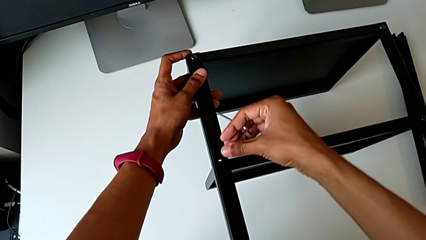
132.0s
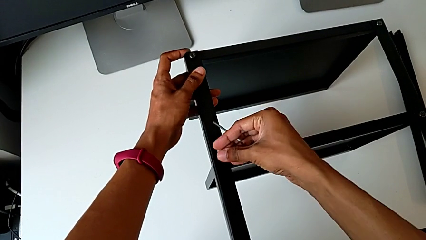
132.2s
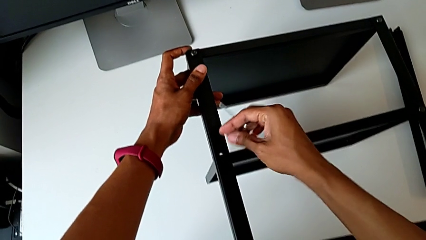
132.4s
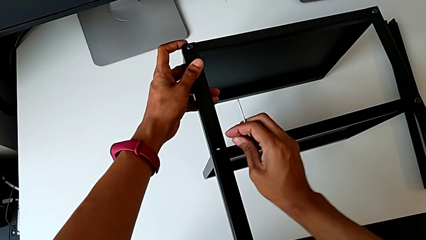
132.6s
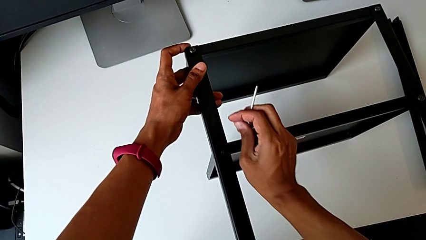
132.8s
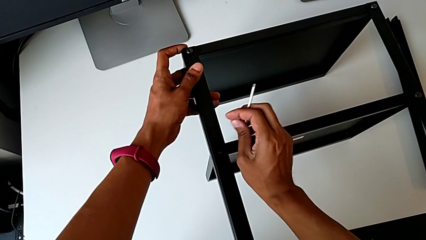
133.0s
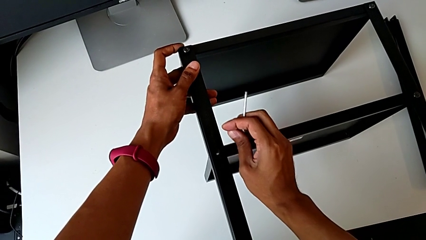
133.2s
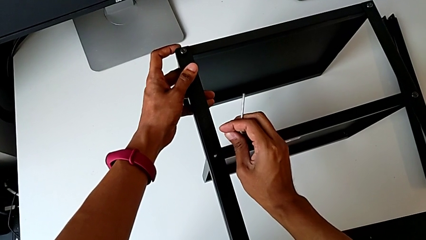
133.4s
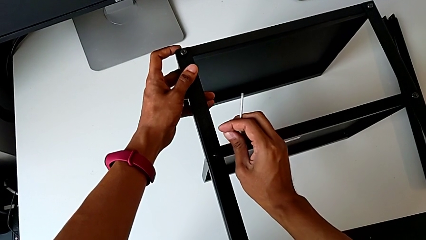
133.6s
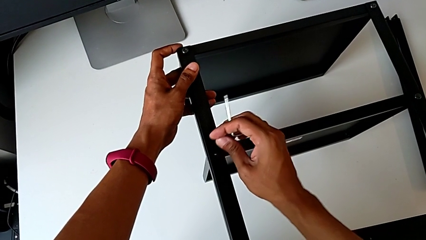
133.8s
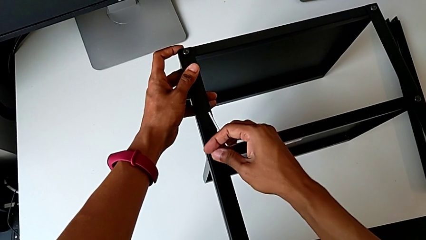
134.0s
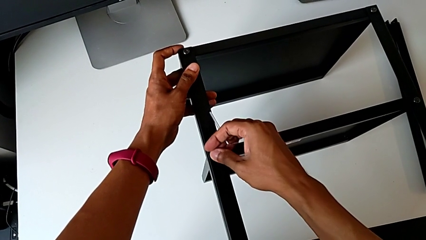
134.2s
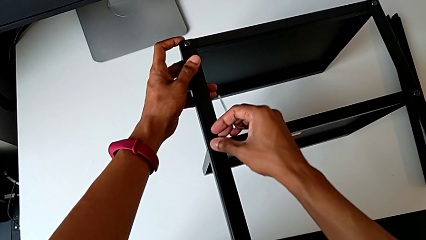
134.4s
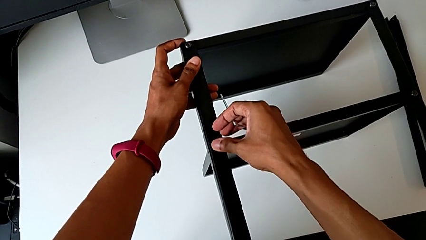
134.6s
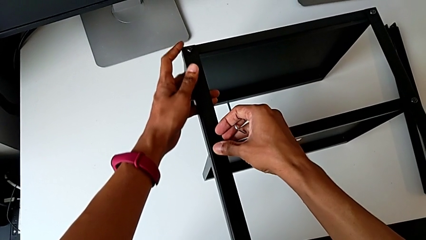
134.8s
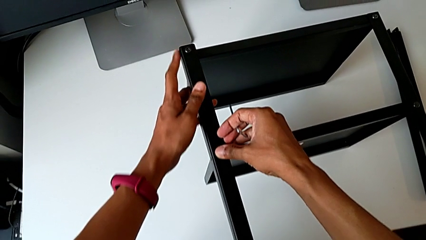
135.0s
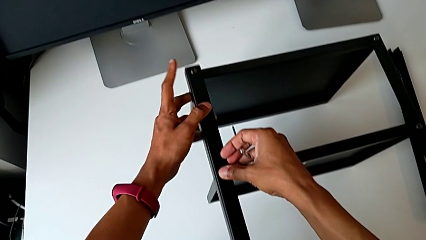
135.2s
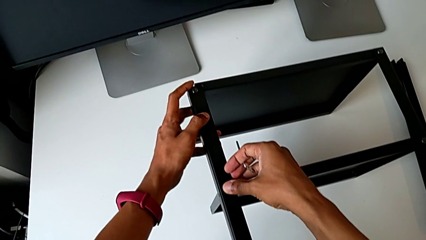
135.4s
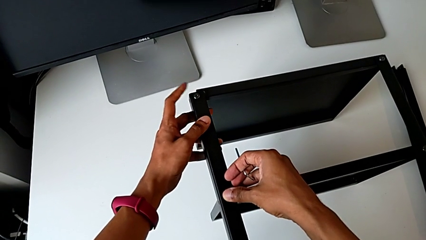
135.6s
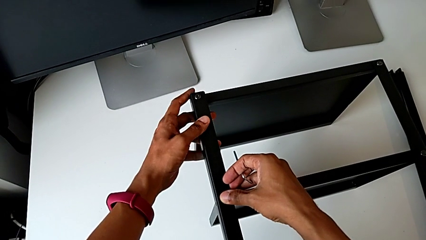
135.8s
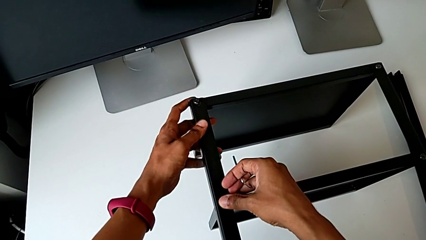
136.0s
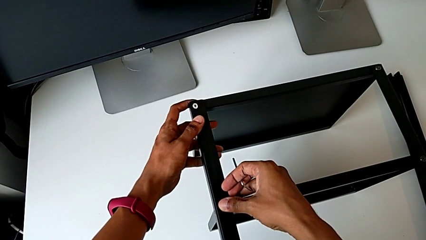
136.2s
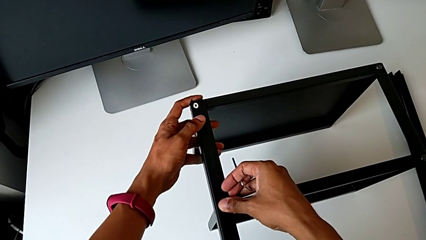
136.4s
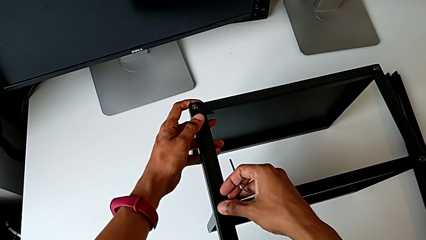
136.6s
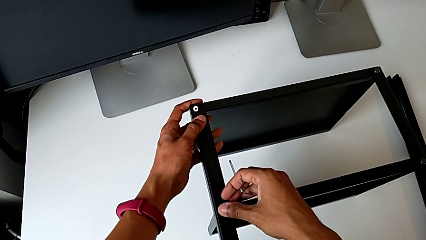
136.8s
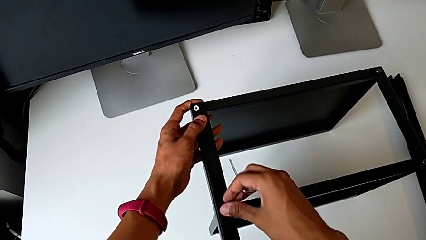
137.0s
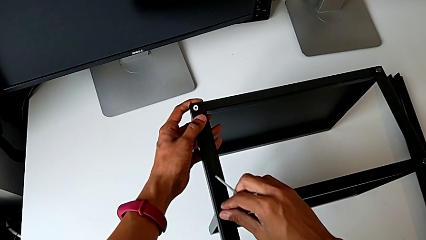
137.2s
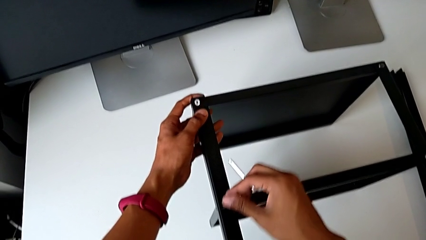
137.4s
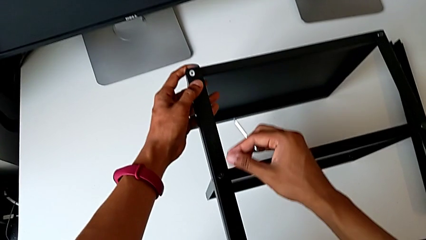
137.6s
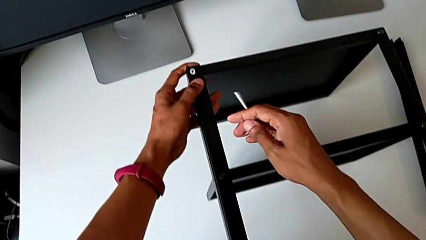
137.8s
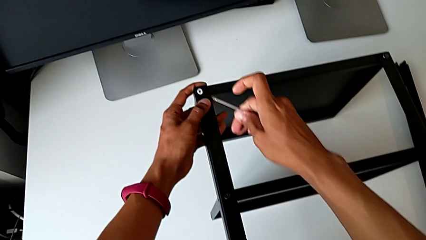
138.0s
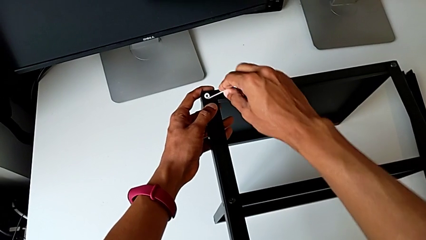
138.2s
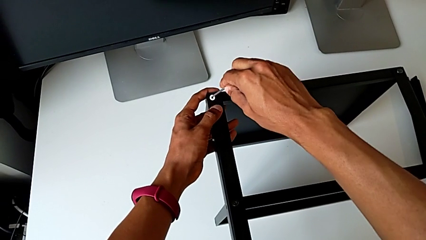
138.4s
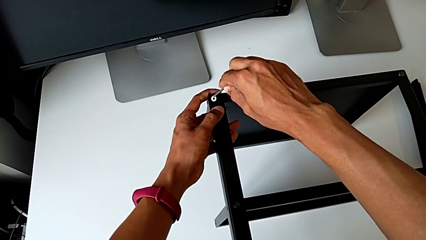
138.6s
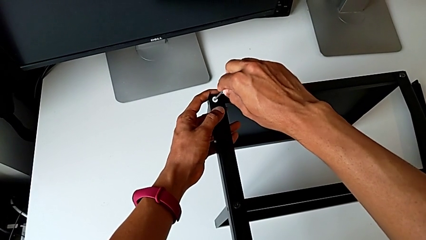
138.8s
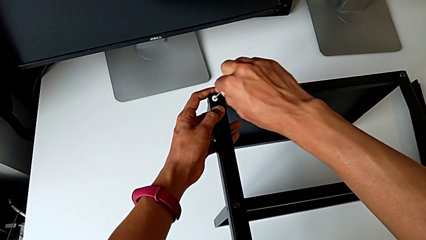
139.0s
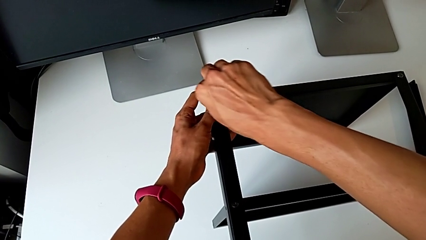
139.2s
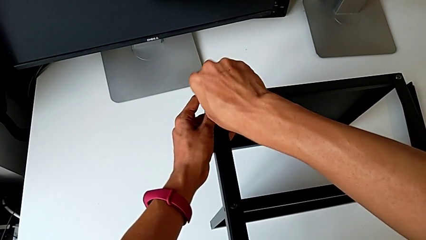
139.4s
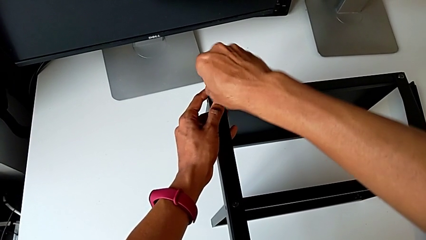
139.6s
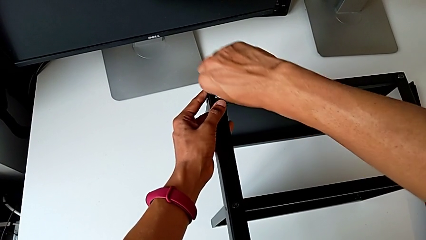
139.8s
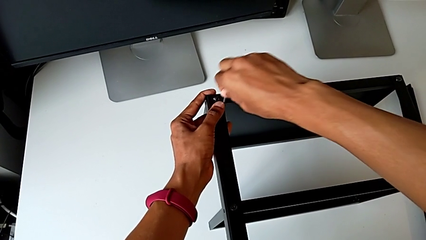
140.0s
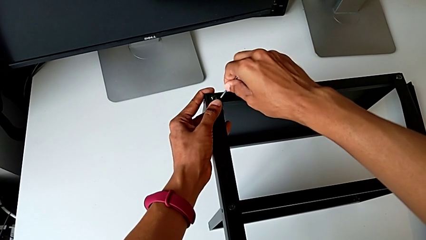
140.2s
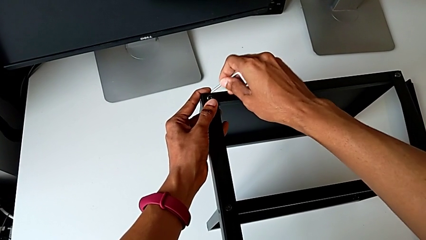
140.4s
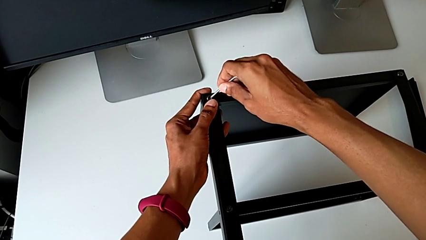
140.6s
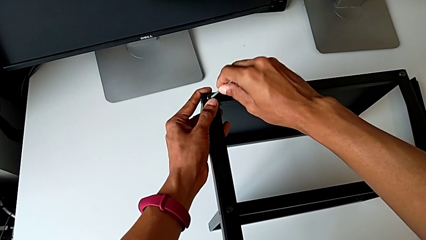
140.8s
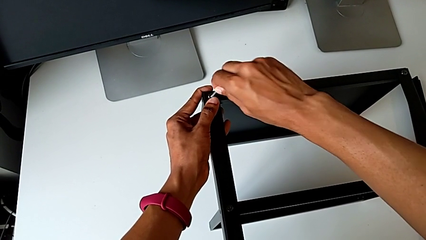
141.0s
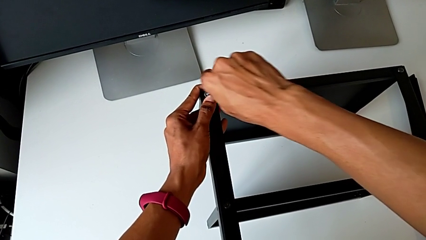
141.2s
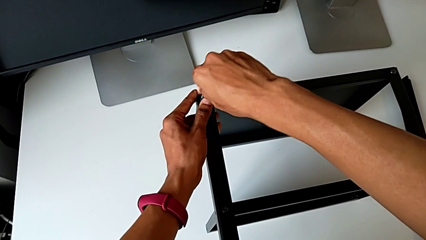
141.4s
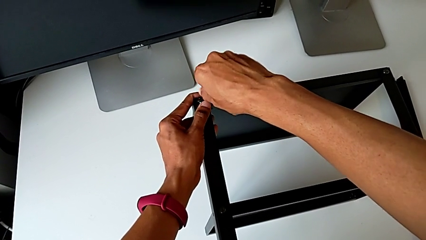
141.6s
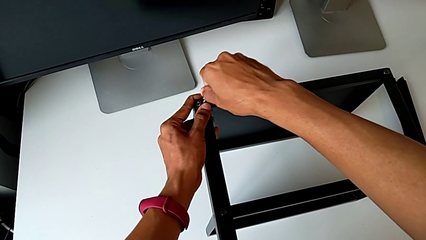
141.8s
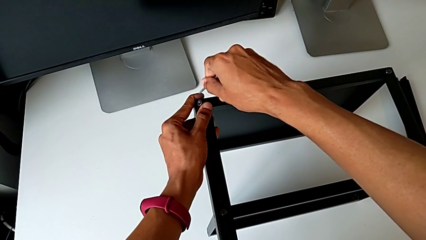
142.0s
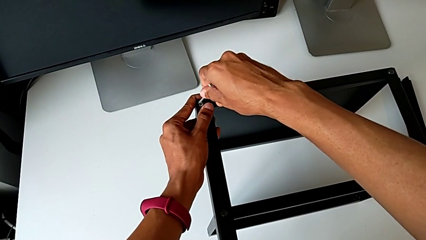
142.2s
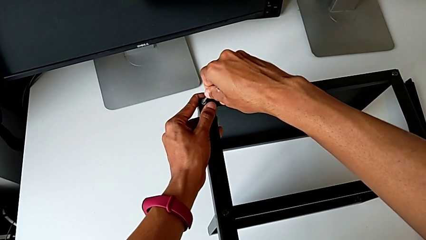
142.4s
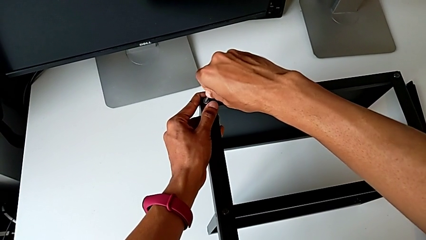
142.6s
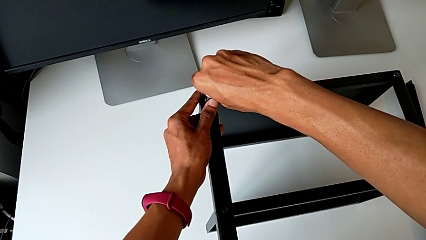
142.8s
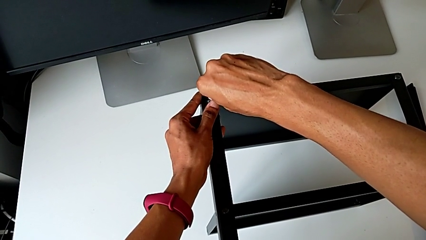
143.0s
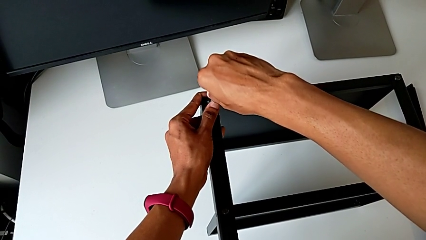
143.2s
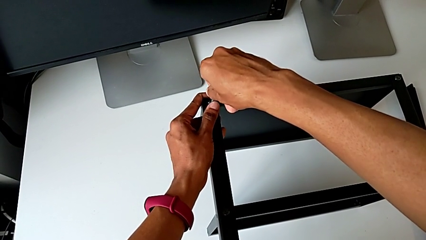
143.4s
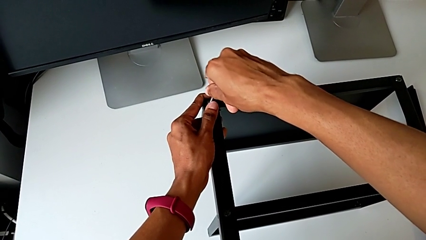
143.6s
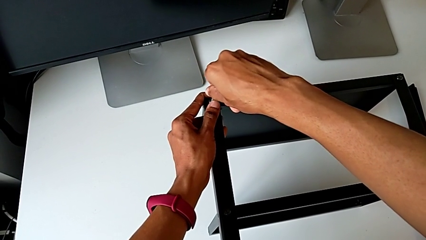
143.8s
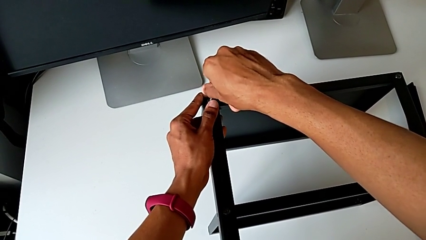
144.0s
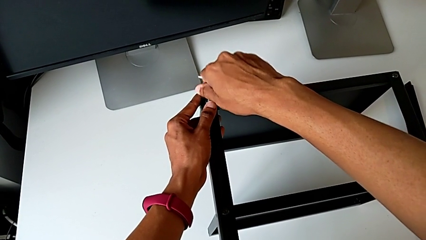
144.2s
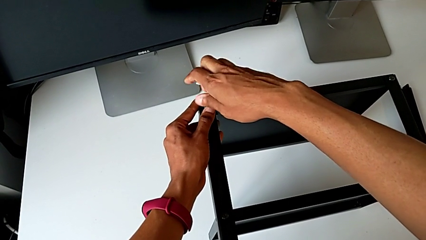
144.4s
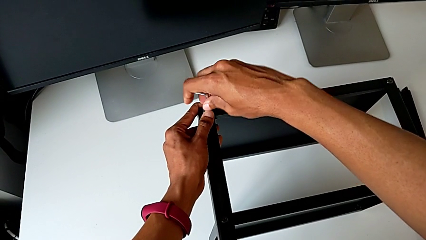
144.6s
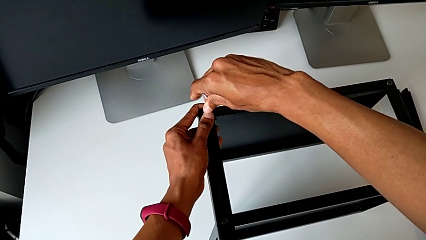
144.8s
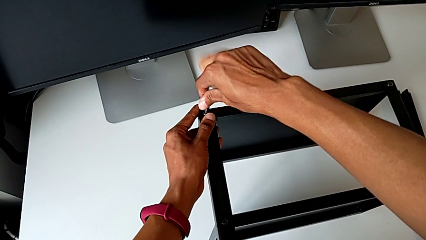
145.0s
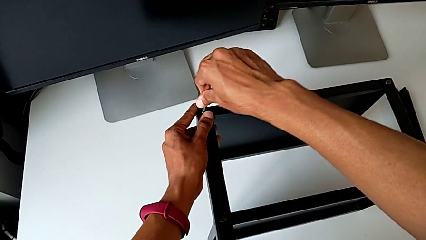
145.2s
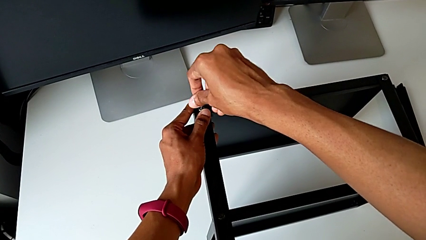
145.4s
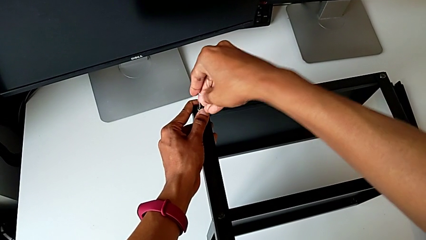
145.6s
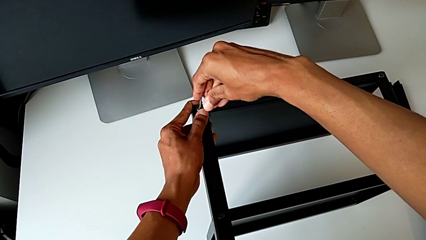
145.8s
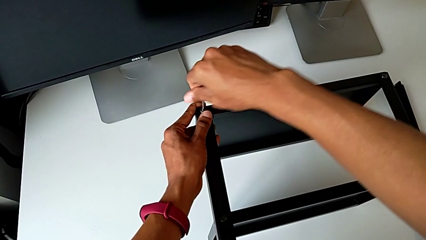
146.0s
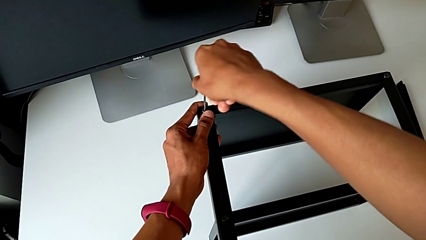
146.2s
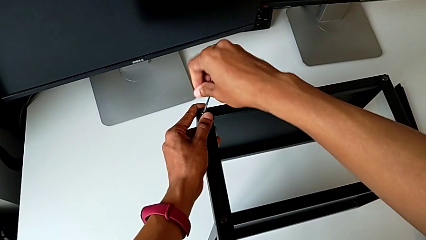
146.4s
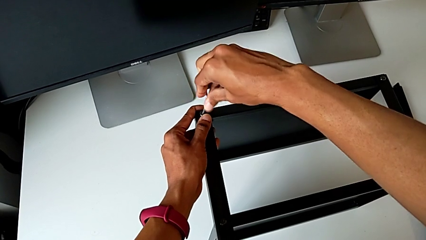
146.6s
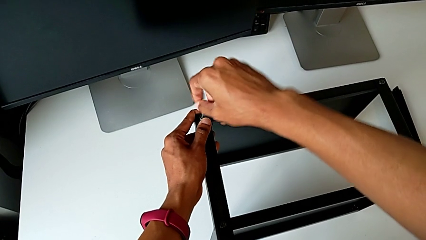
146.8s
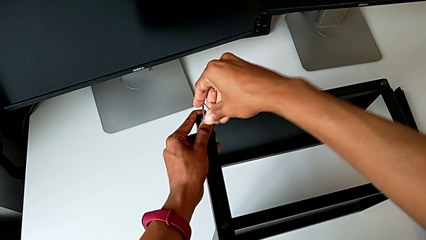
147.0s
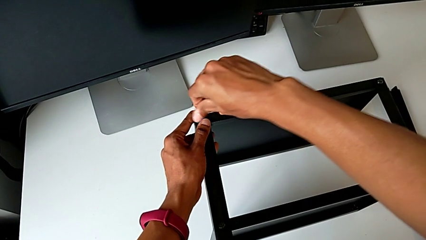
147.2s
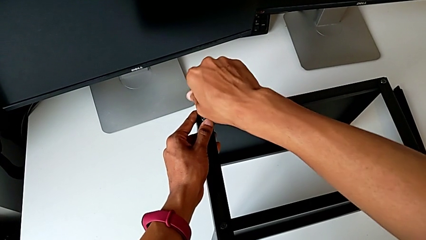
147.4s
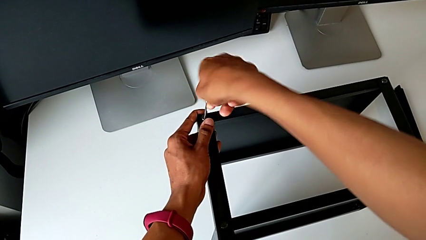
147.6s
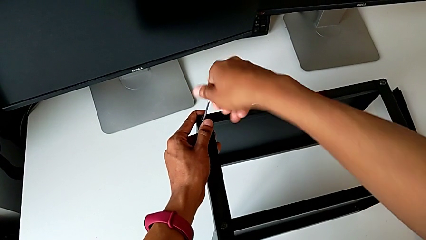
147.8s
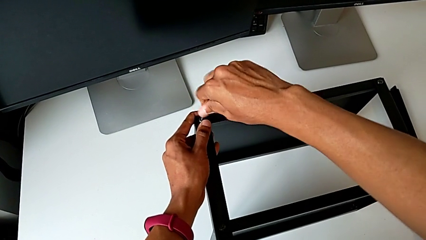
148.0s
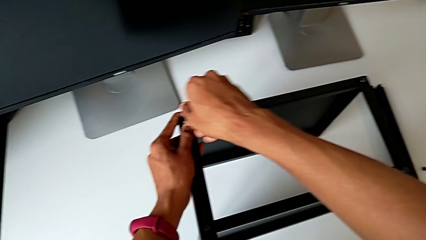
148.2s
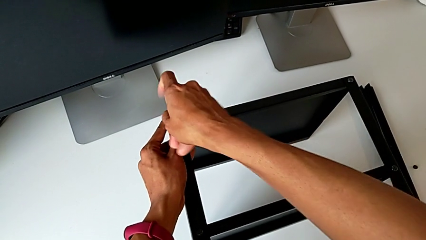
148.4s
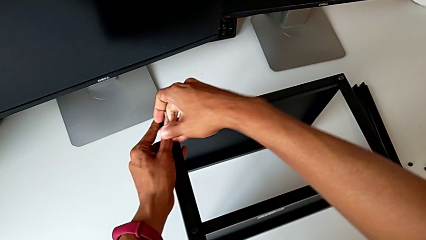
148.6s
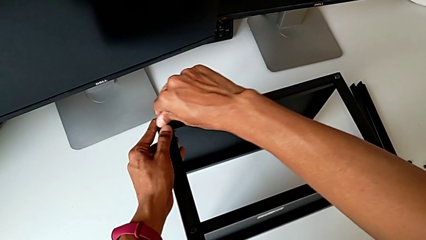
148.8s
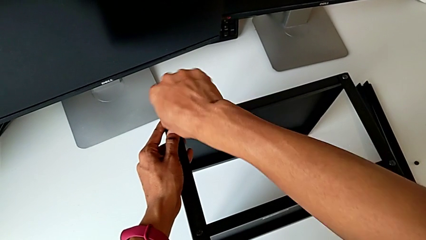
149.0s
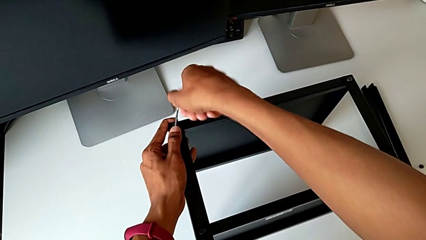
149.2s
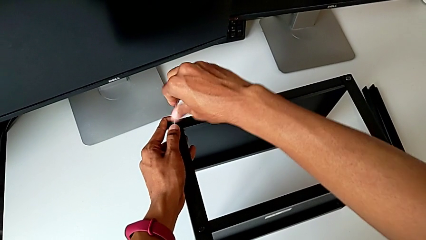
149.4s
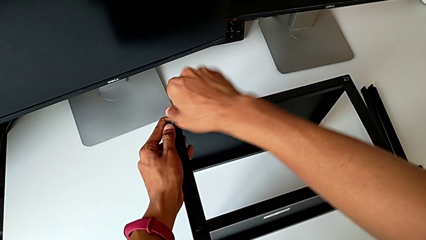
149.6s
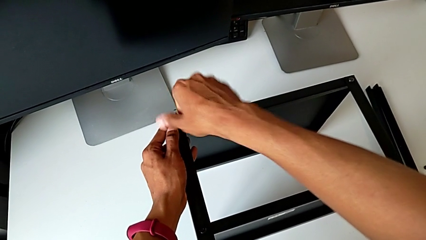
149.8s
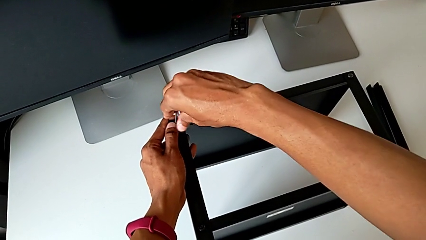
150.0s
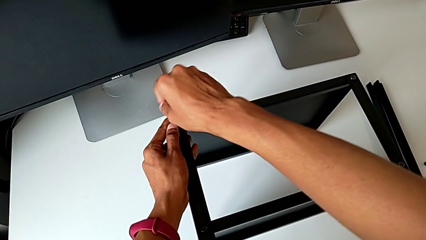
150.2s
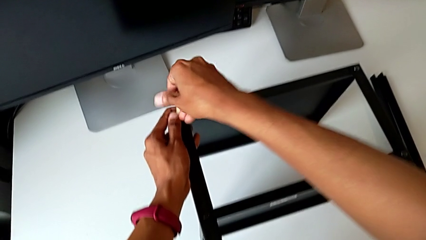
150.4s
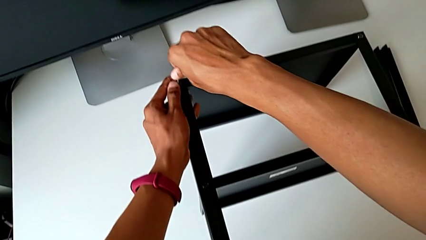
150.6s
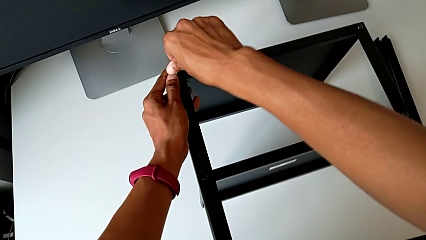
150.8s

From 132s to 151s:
The camera wearer is assembling the remaining three legs. They align the leg, align the top tray, insert the Allen wrench and begin to screw the hex socket head.
